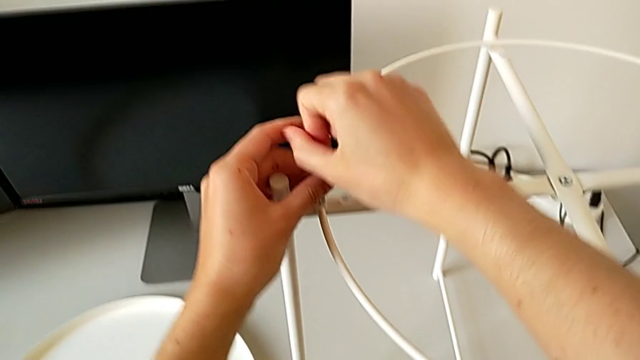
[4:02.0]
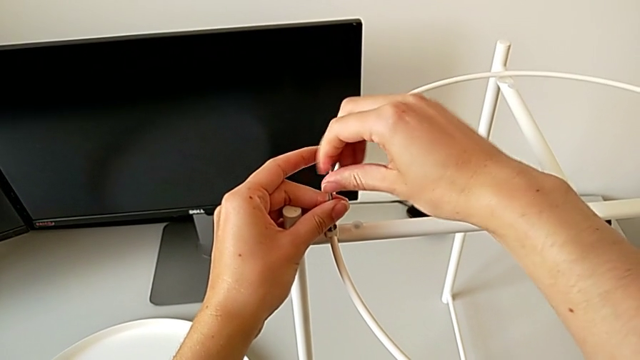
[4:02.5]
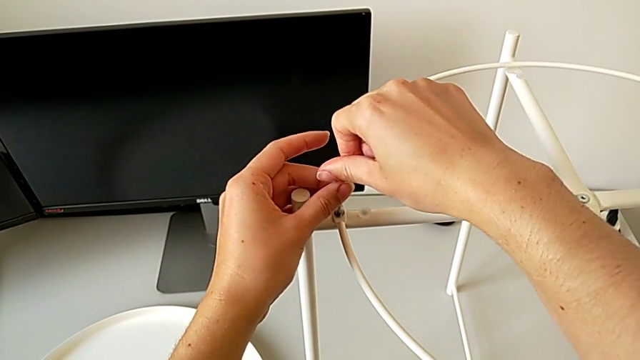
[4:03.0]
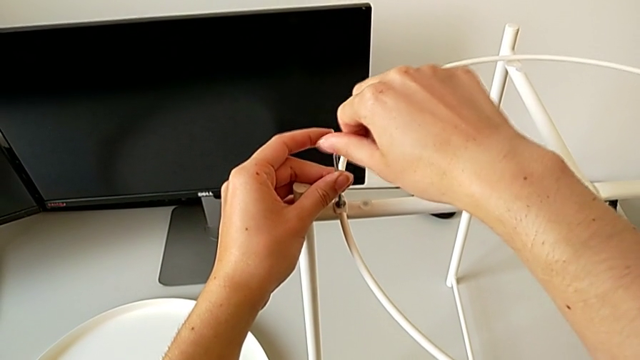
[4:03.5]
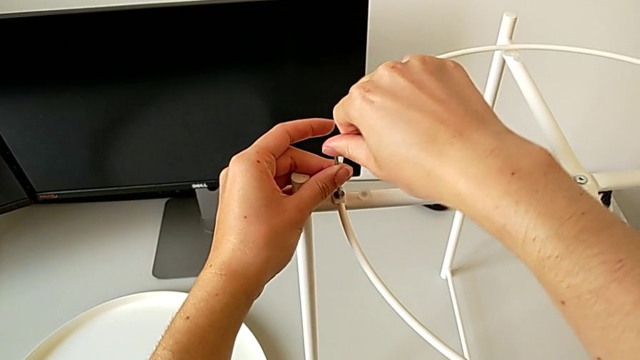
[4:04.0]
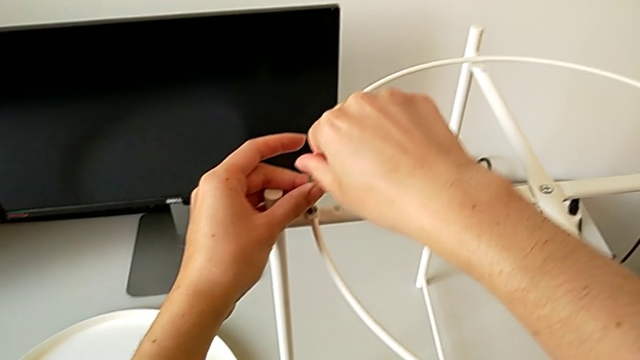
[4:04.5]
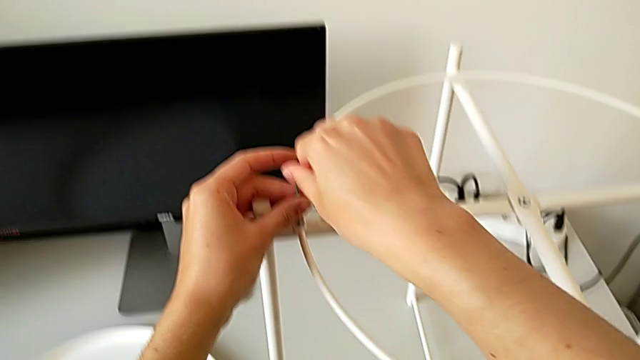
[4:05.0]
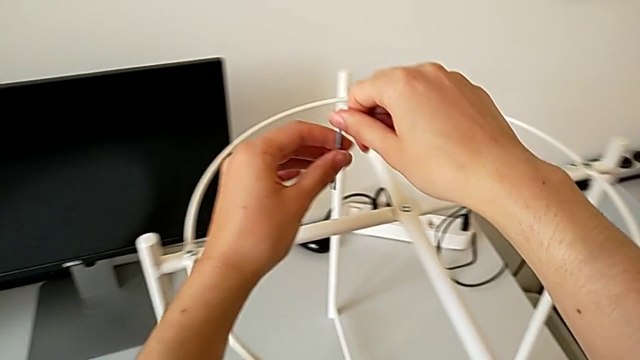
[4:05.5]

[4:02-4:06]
The camera wearer is assembling the tray. They screw the hex socket head and withdraw the Allen wrench.

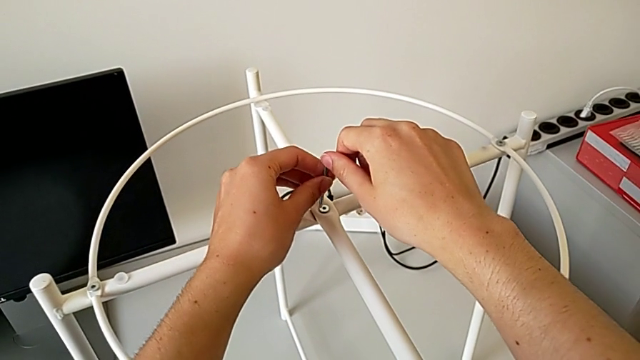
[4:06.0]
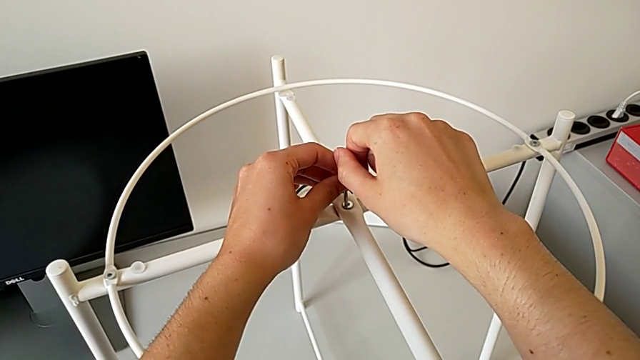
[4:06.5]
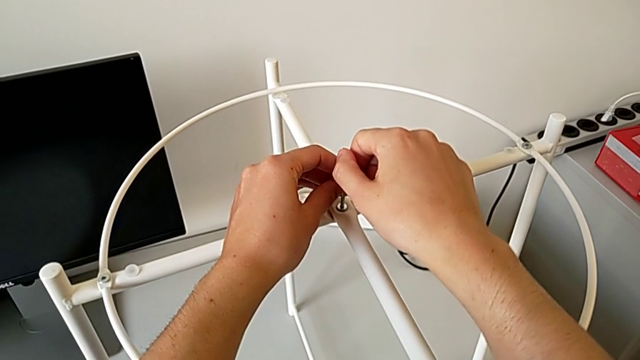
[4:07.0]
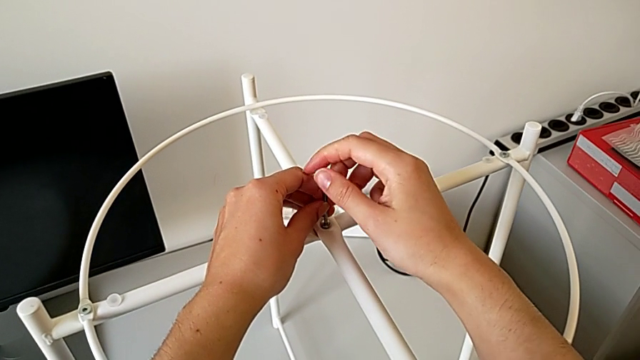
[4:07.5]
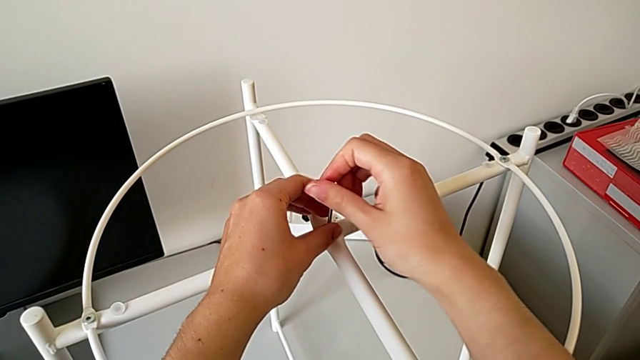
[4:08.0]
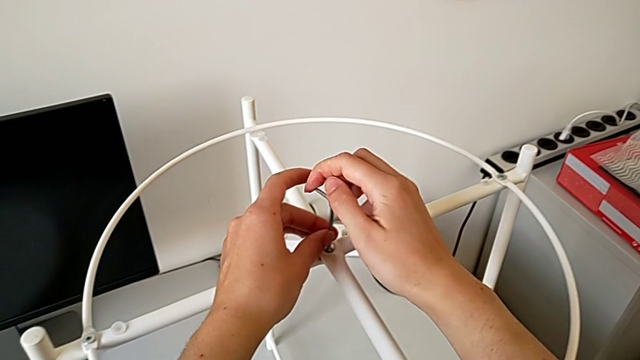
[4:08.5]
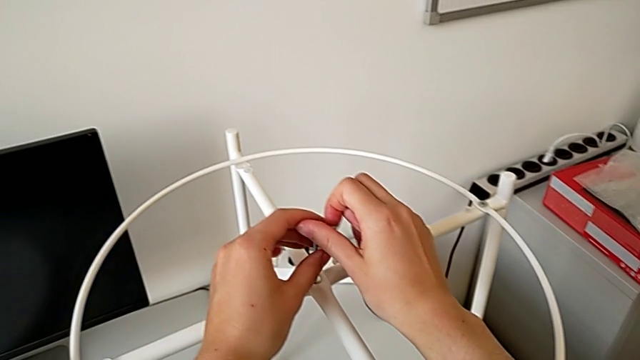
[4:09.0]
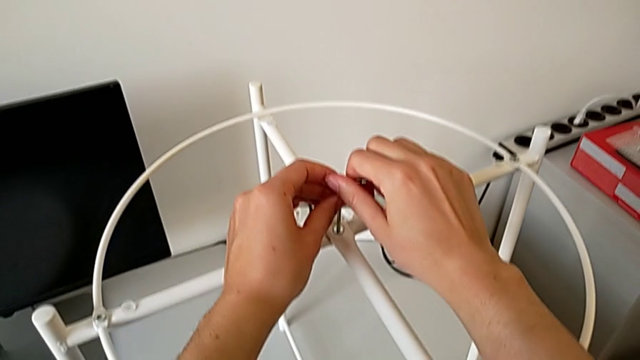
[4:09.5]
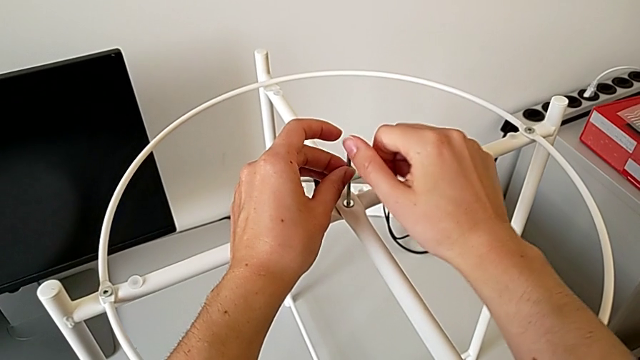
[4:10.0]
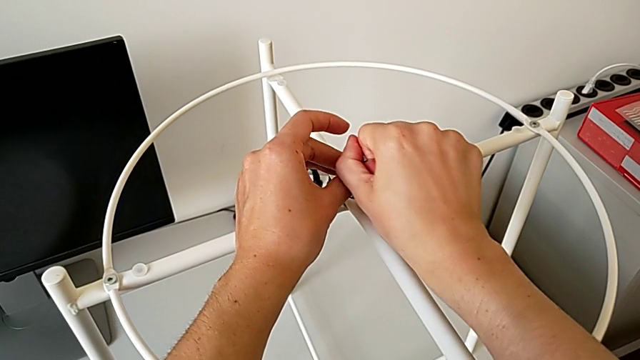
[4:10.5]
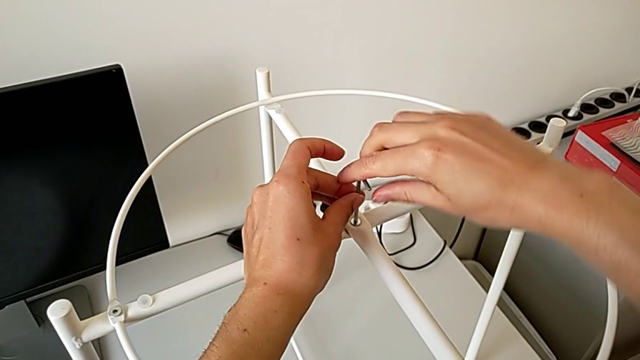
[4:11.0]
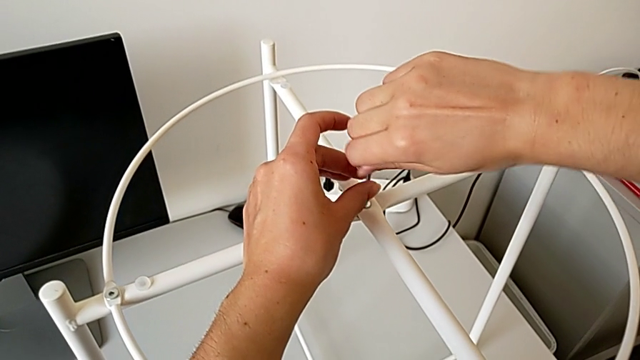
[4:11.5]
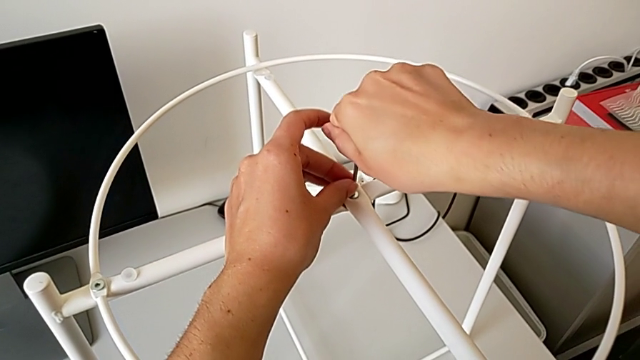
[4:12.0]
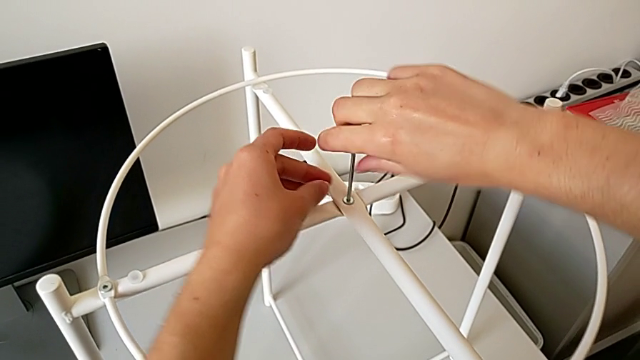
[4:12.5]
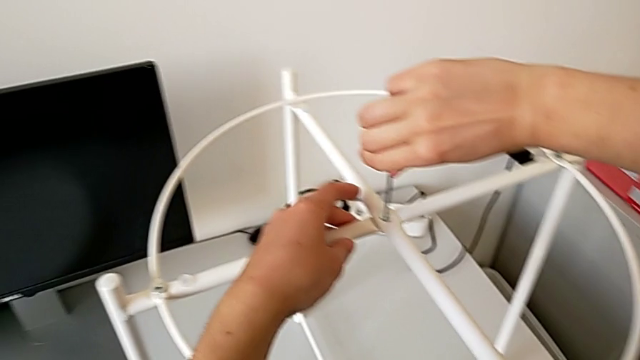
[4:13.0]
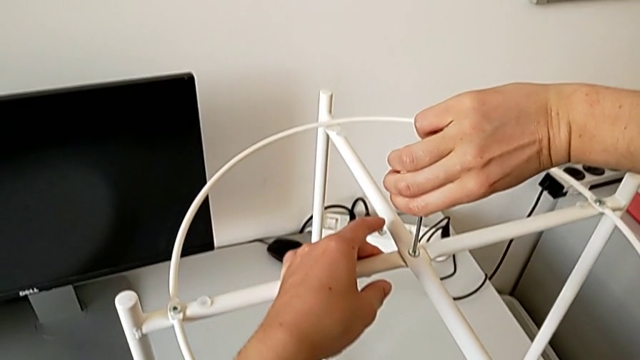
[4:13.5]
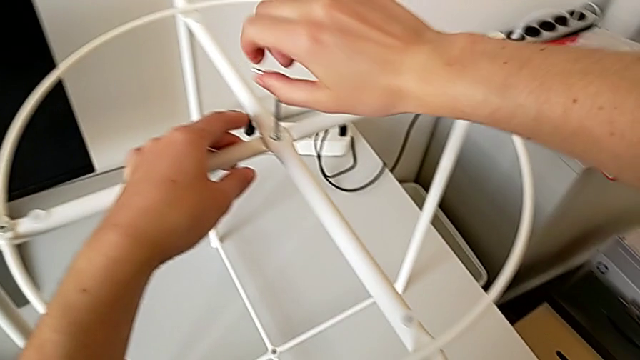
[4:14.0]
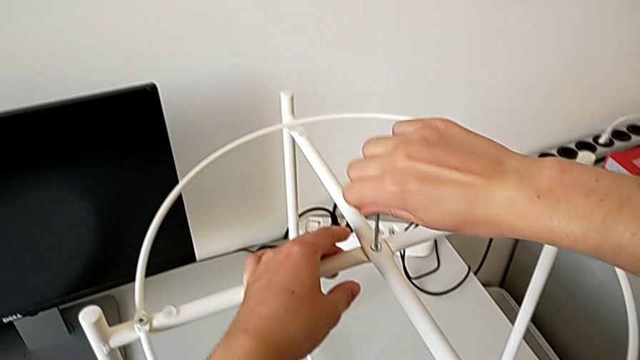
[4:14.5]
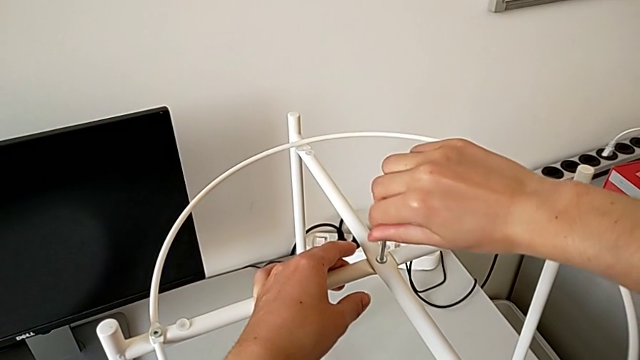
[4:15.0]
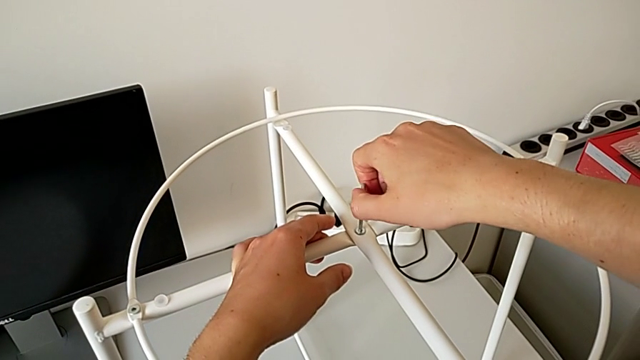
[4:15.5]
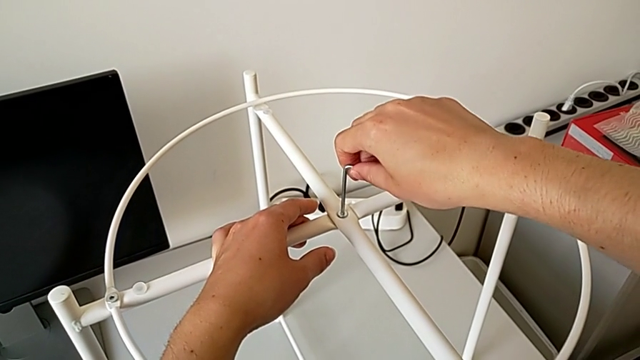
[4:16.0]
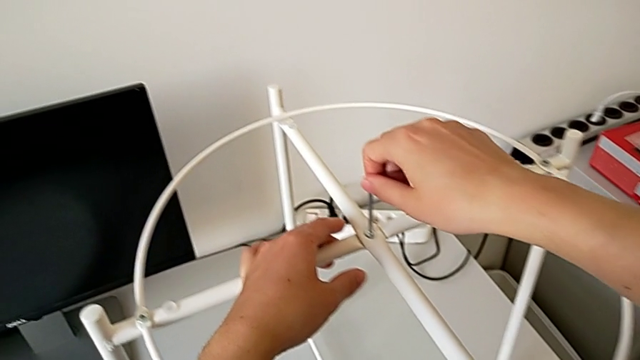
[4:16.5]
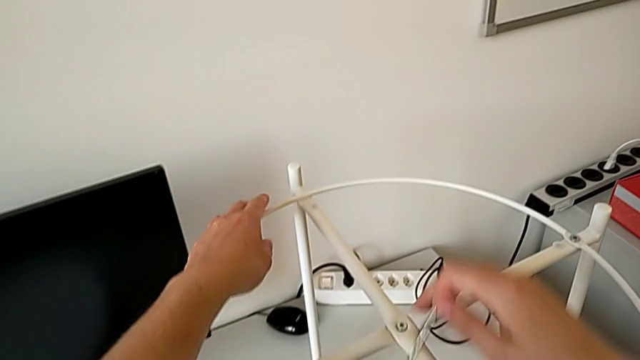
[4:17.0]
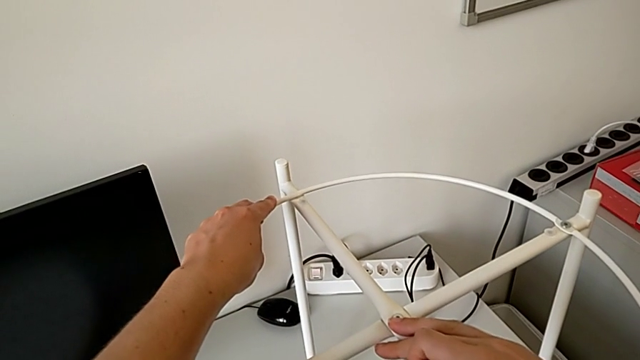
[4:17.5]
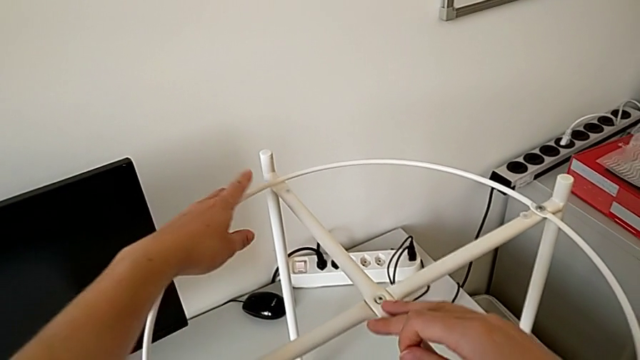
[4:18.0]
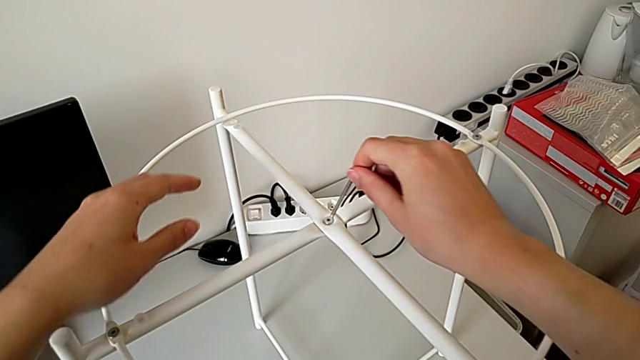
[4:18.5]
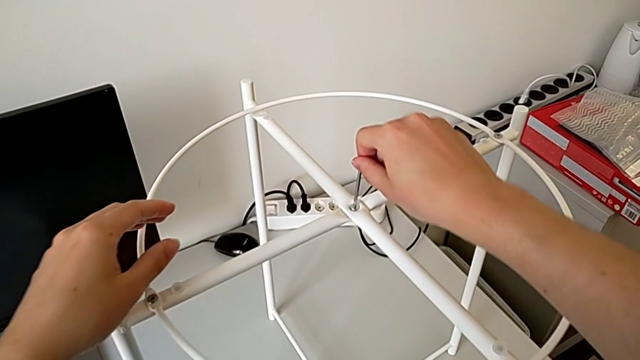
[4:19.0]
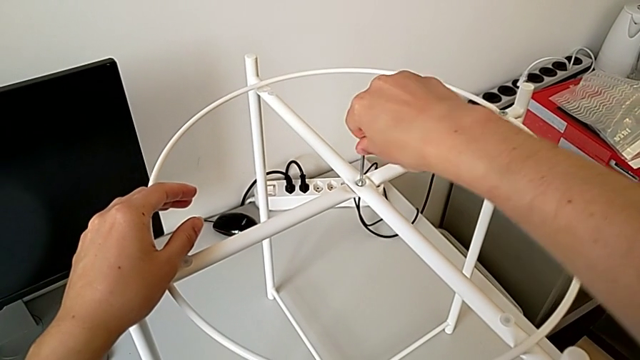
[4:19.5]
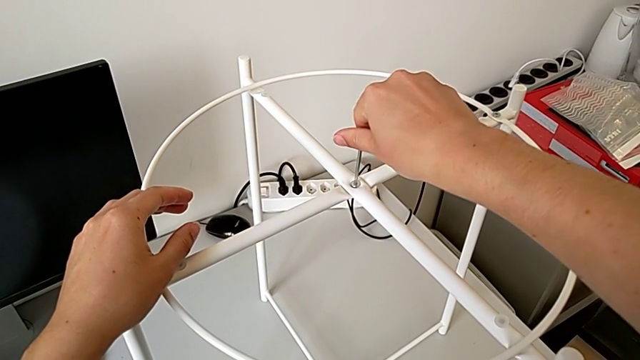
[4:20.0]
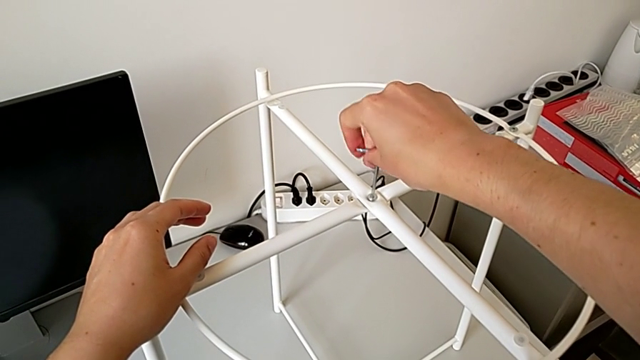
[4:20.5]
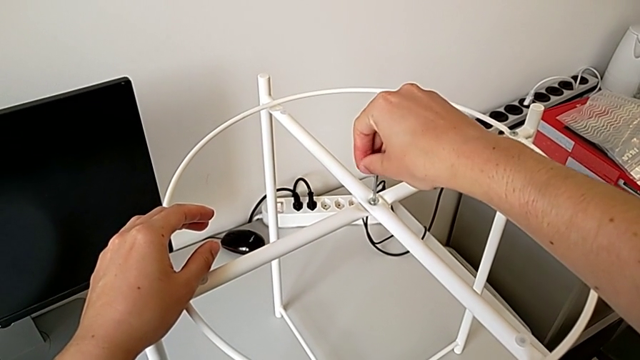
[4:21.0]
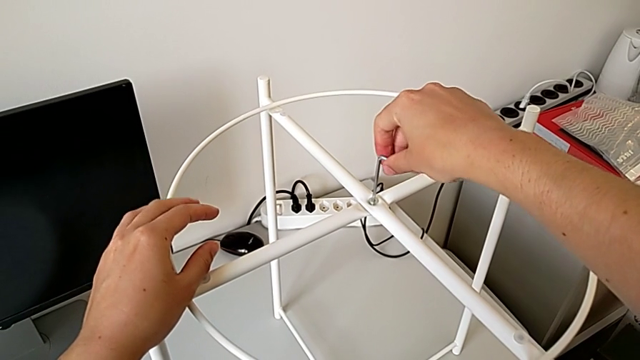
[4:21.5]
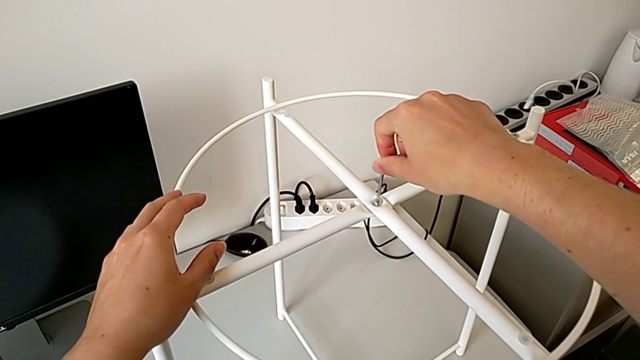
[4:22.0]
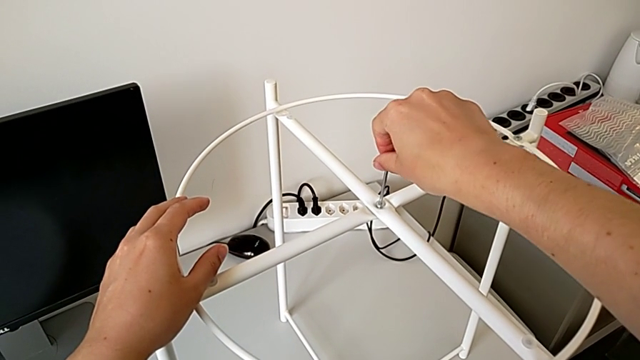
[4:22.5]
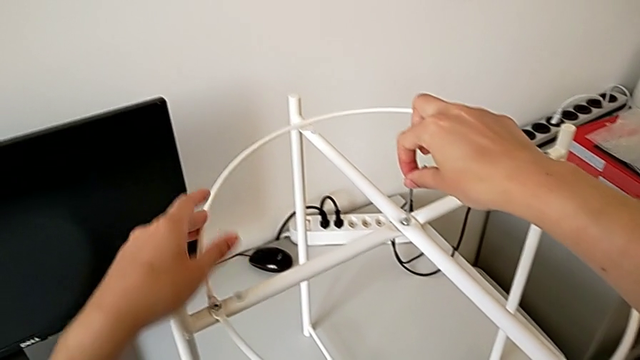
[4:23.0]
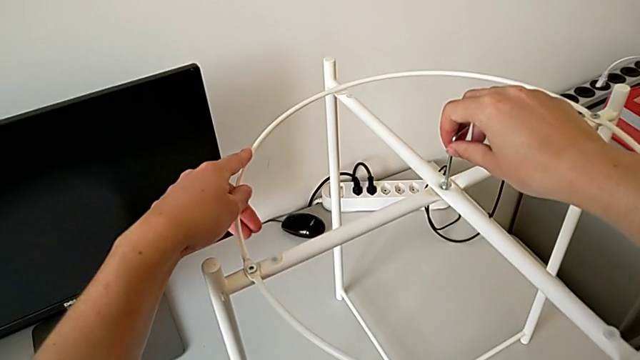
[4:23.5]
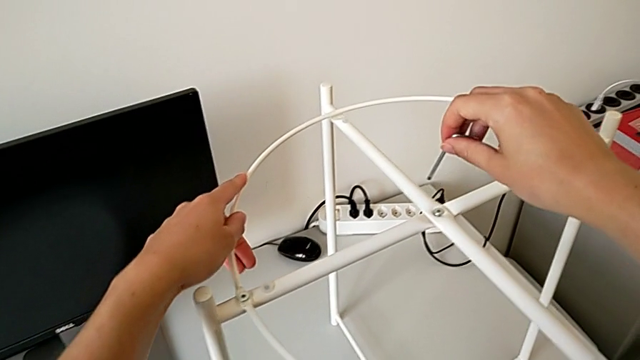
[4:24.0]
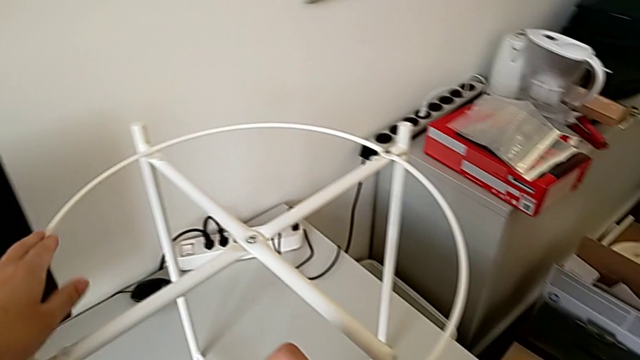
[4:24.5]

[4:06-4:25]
The camera wearer is inspecting the furniture regularly. They insert the Allen wrench, screw the top hex socket head, withdraw the Allen wrench, insert it, screw the hex socket head and withdraw the Allen wrench.
